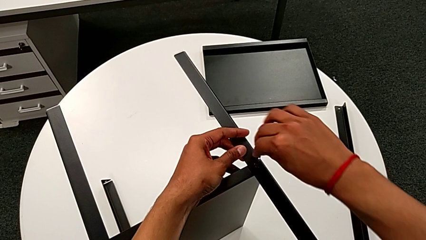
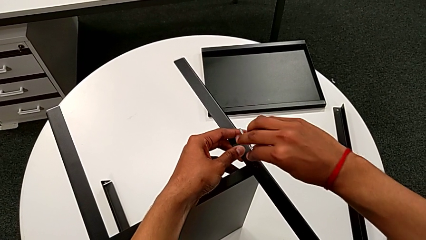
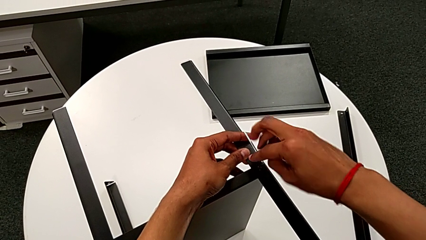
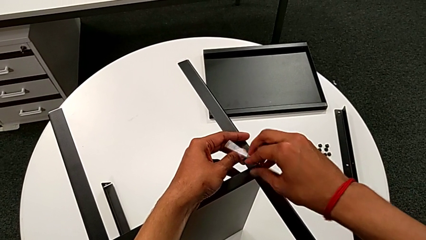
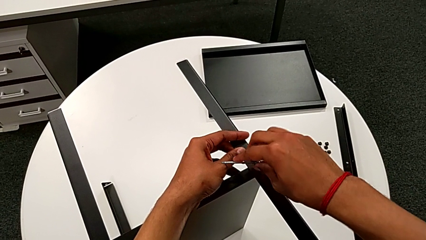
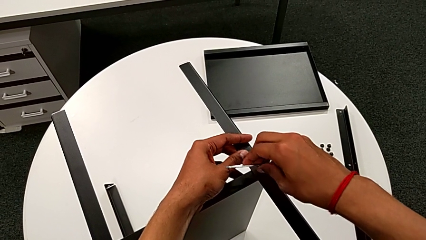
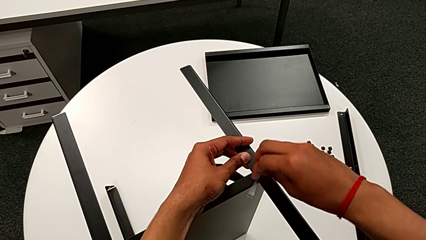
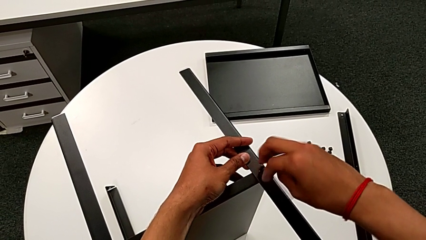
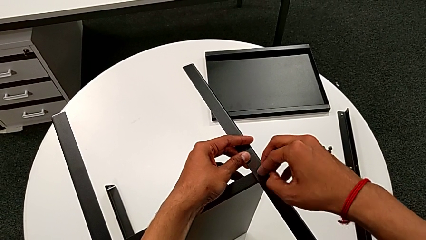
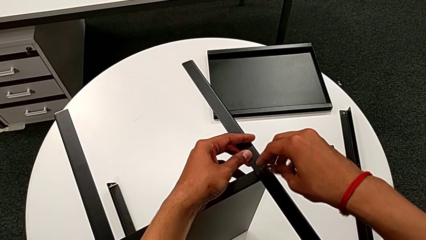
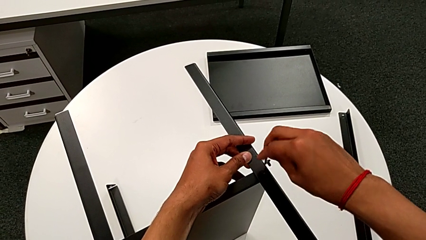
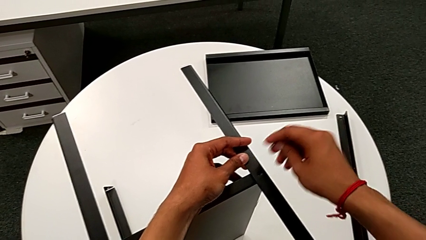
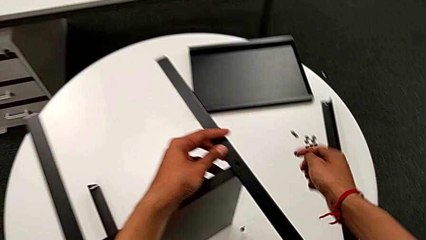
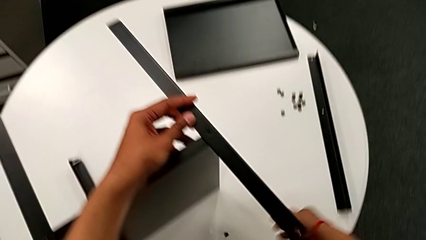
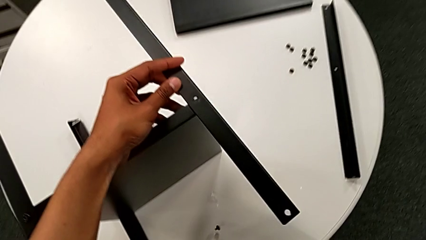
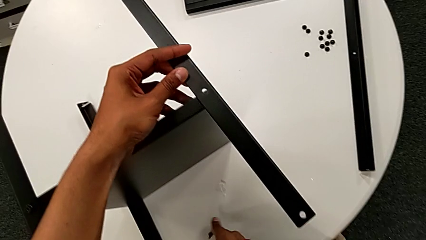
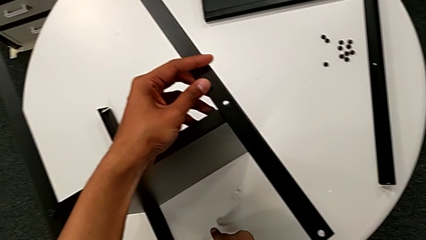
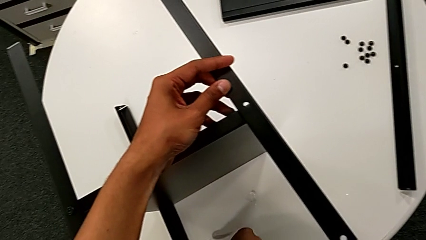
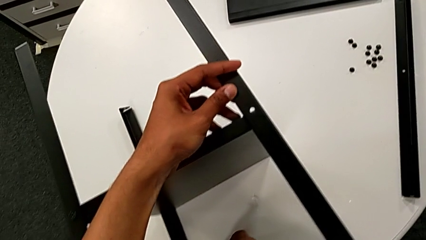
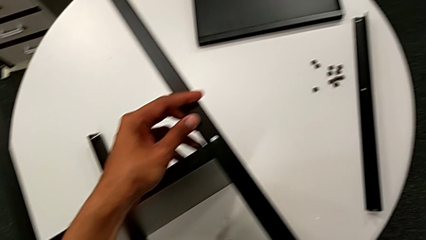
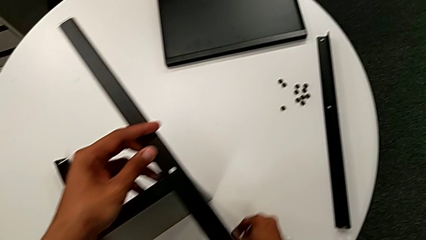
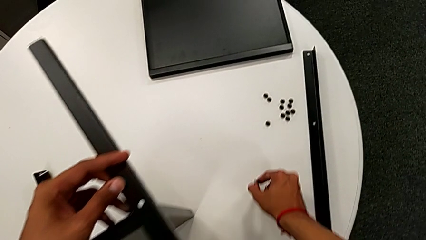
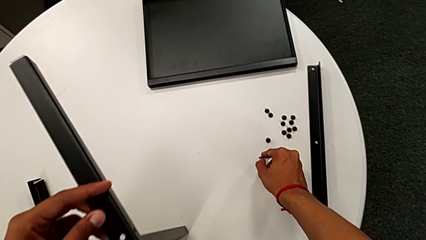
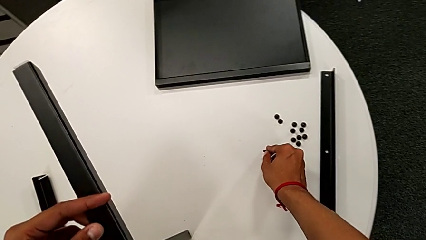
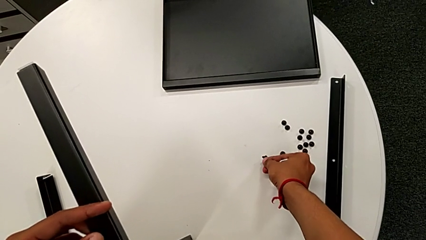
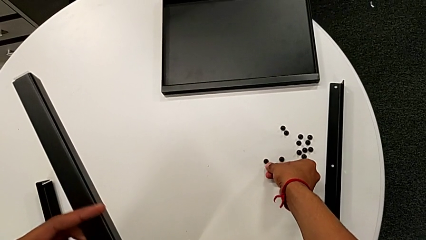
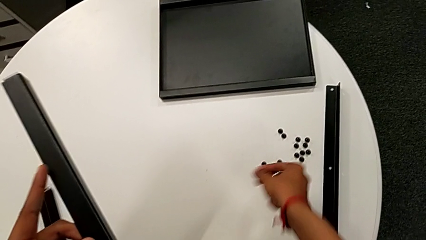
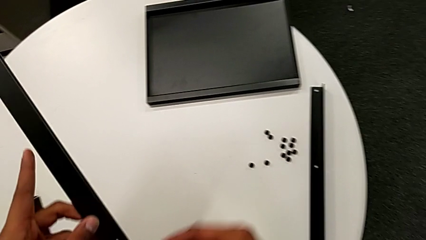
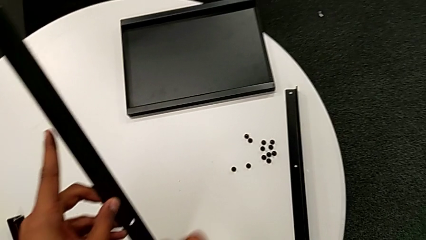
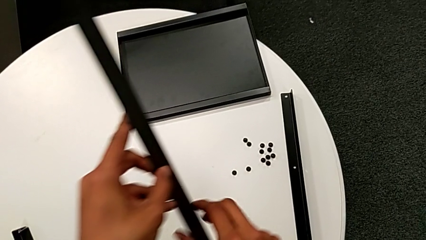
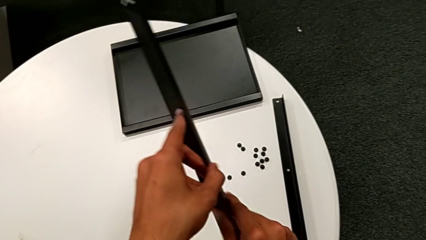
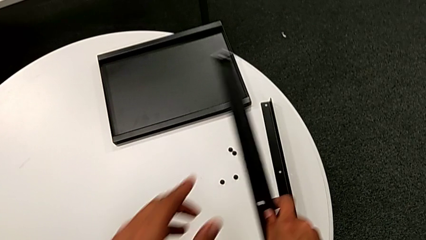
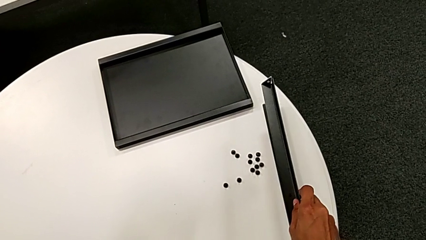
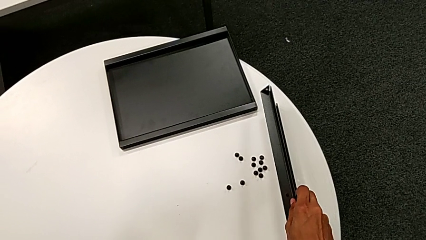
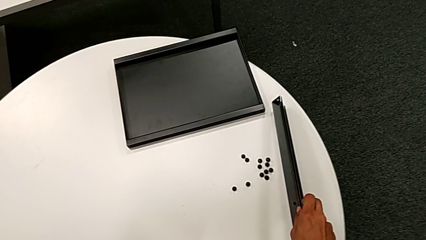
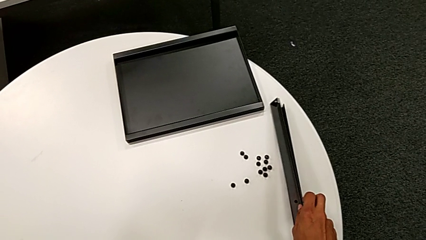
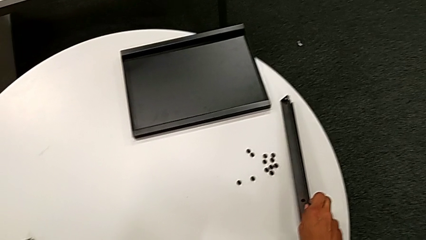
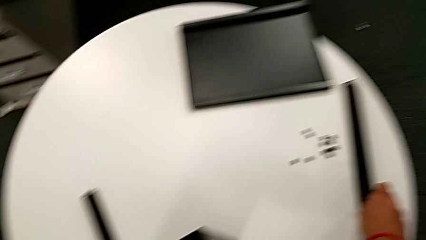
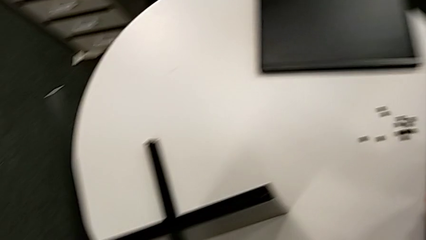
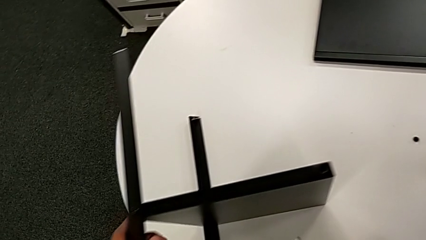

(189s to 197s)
The camera wearer is disassembling the second leg. They unscrew the hex socket head, disassemble it with the right hand, withdraw the Allen wrench with the right hand, wrongly drop the hex socket head, grab it, place it, disassemble the leg and place it.

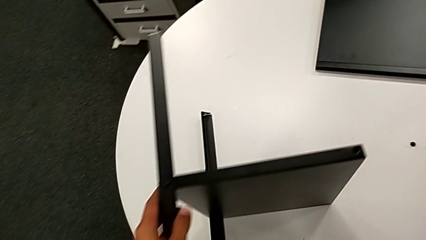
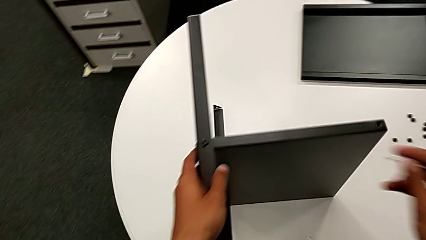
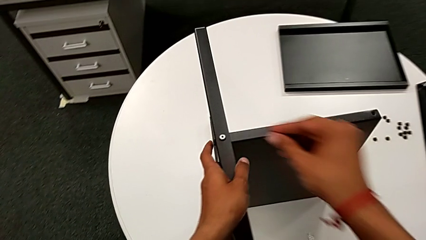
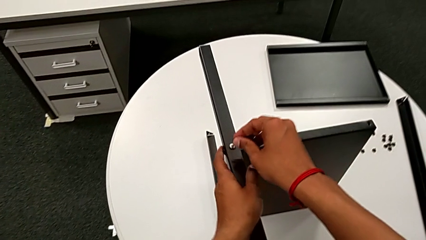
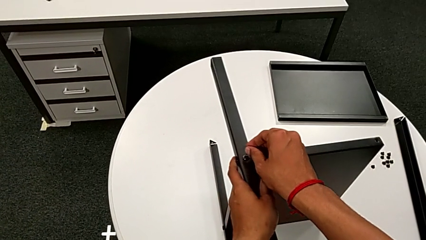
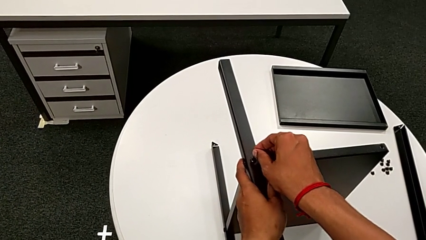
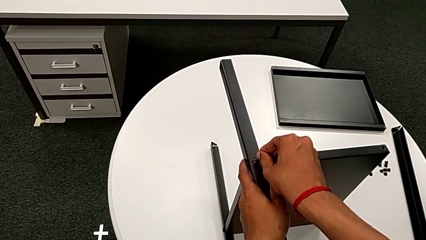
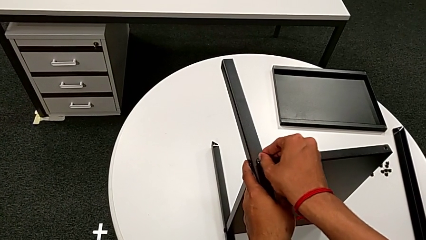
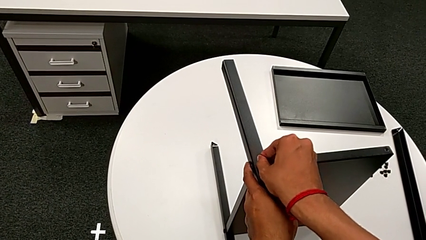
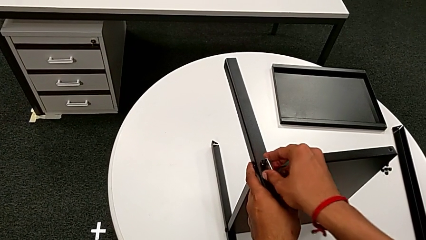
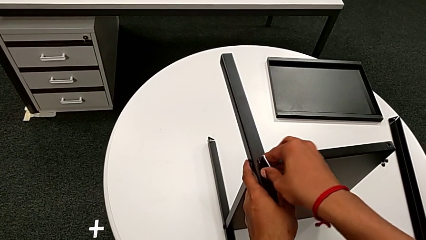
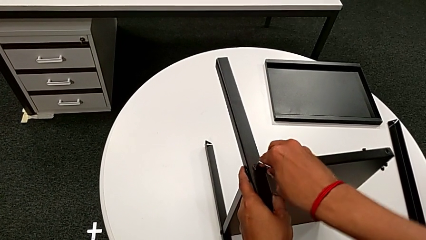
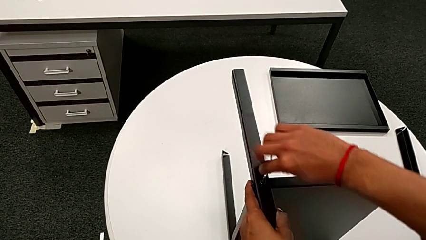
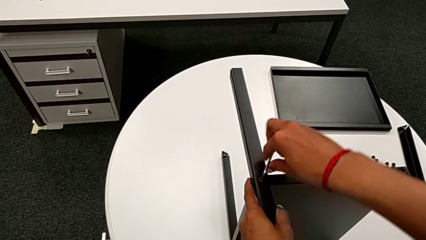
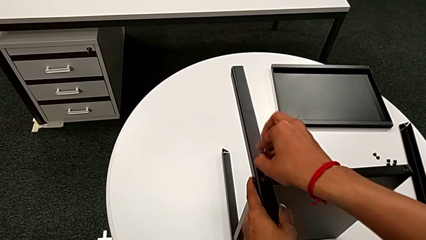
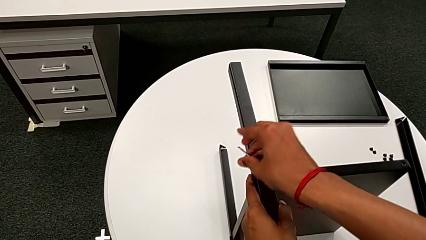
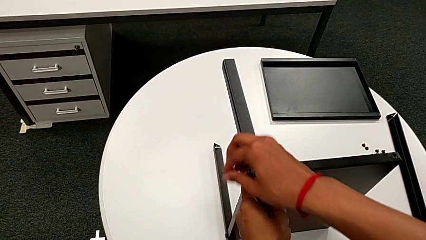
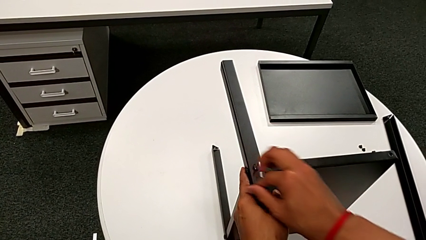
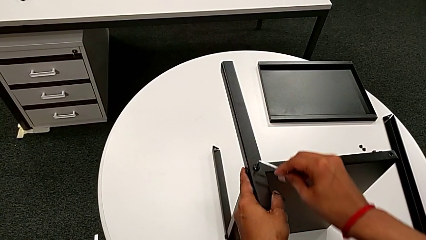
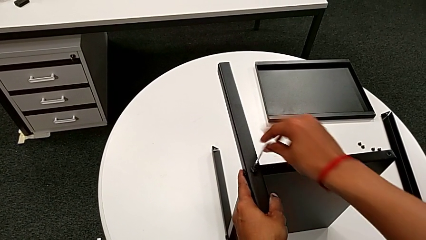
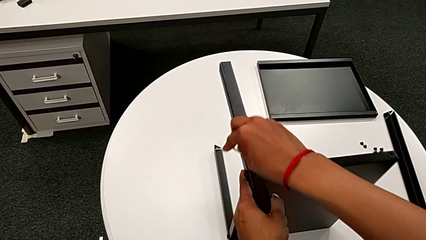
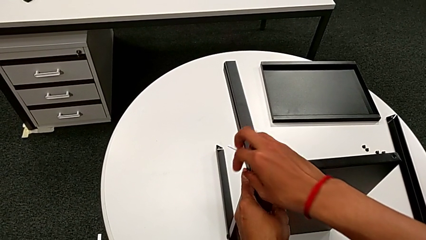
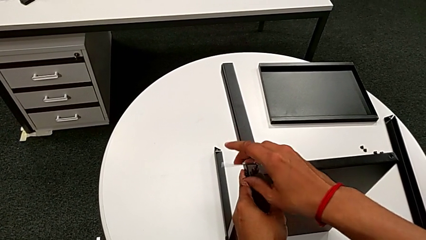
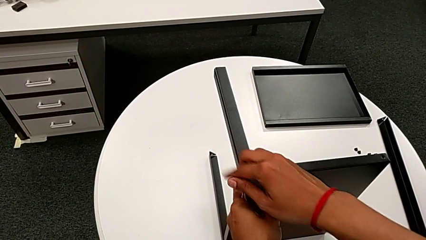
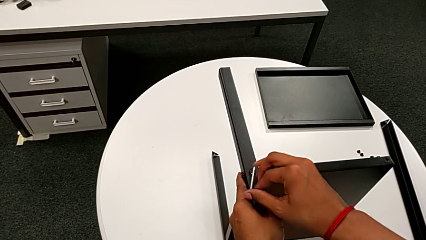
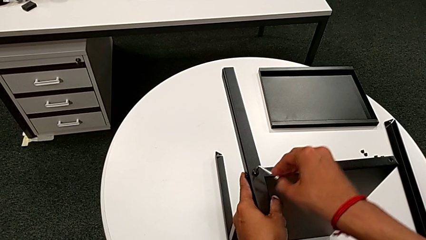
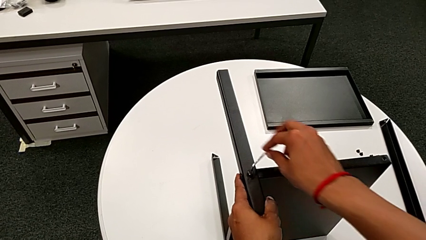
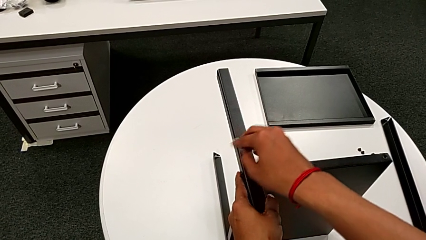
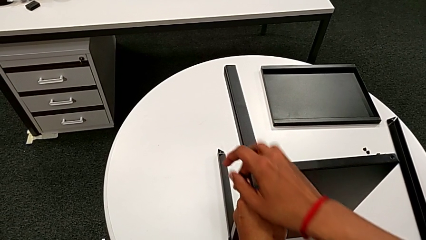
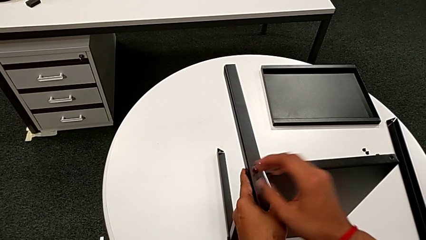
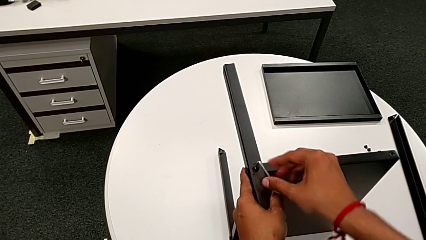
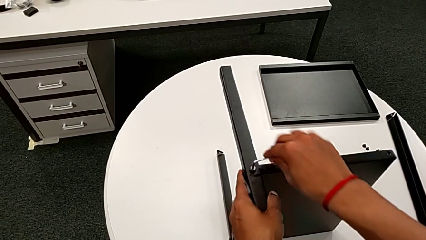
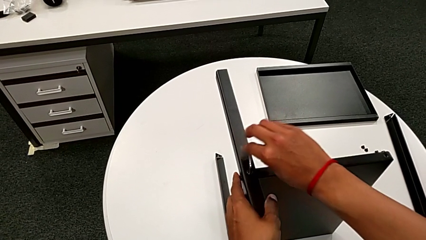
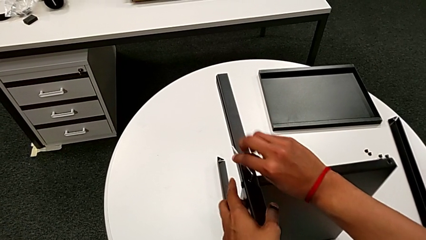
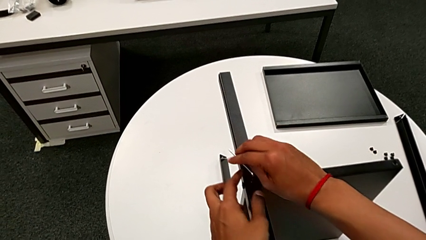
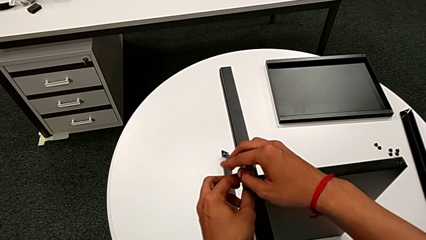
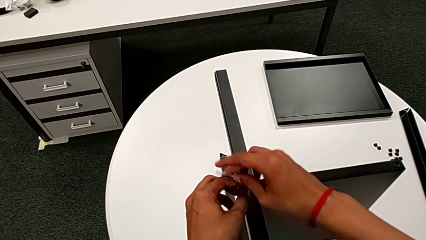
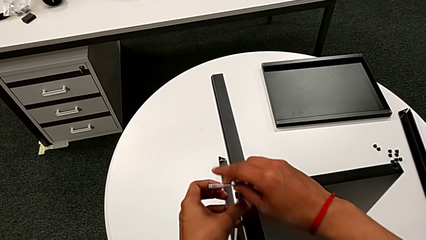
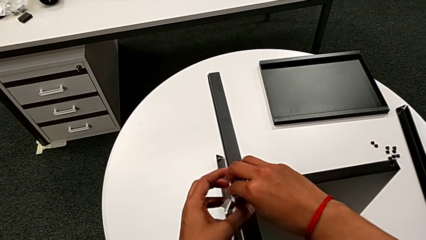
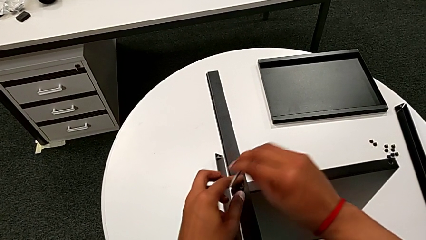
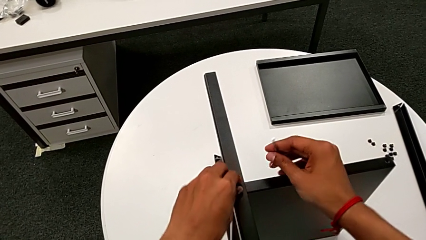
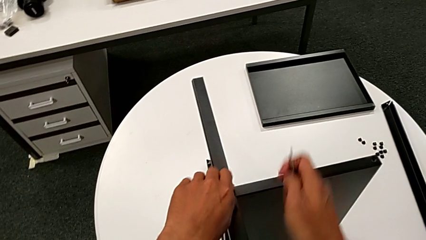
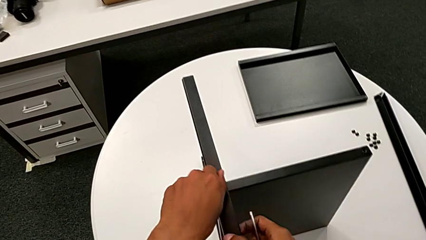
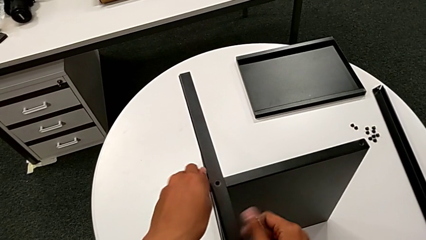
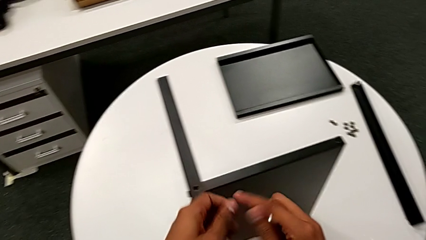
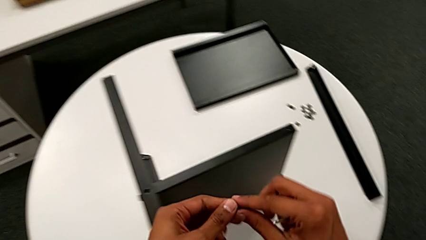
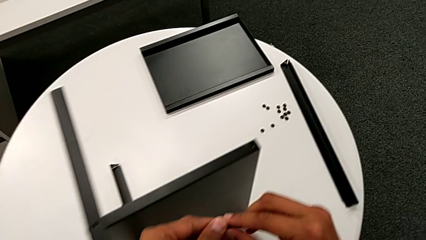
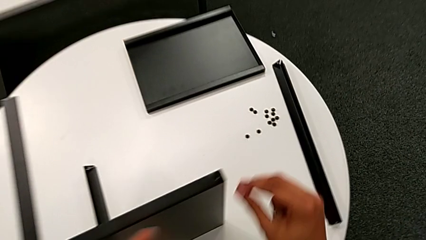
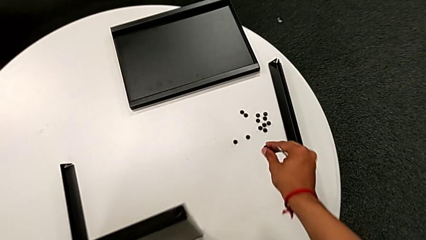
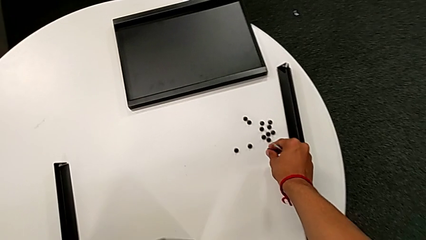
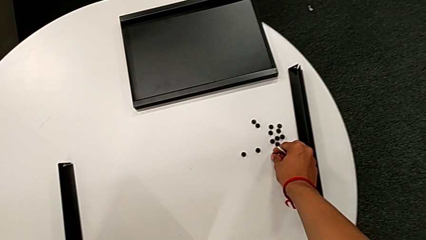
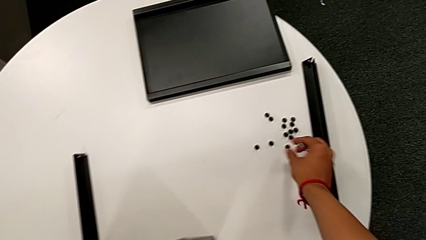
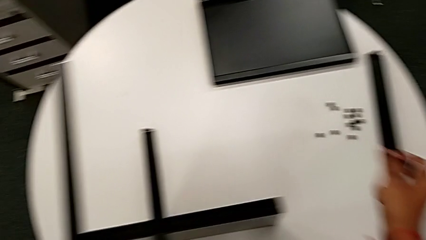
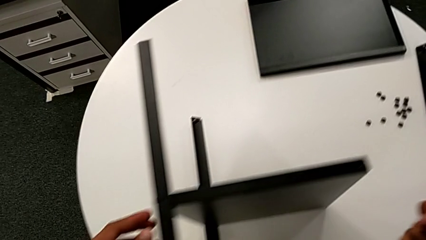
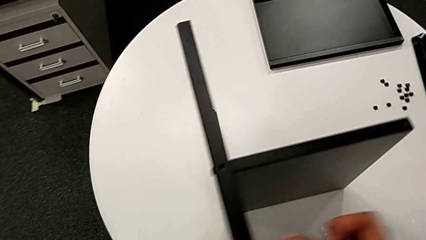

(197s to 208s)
The camera wearer is disassembling the third leg. They align the nightstand, insert the Allen wrench, unscrew the hex socket head, withdraw the Allen wrench, disassemble the hex socket head and place it.
